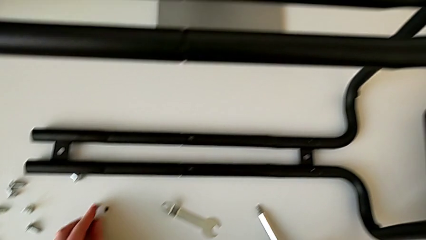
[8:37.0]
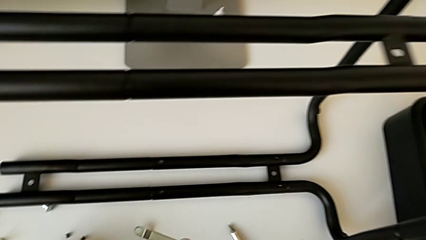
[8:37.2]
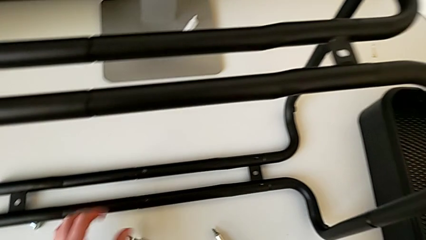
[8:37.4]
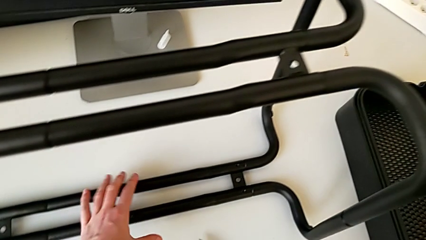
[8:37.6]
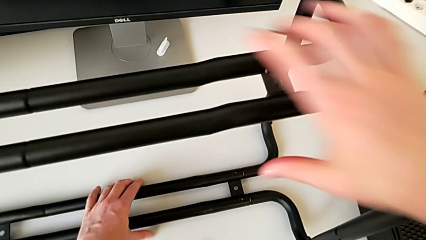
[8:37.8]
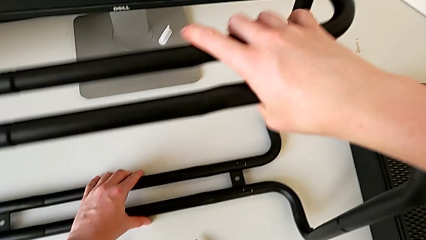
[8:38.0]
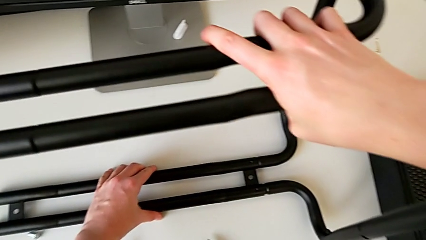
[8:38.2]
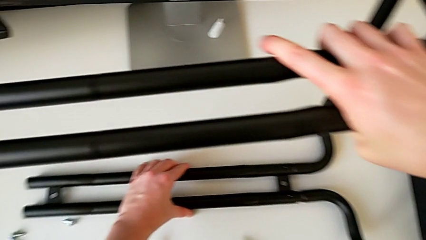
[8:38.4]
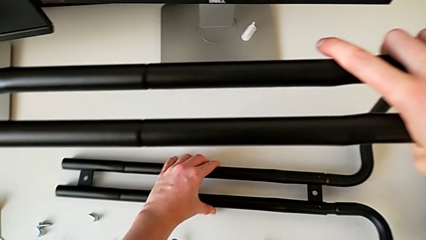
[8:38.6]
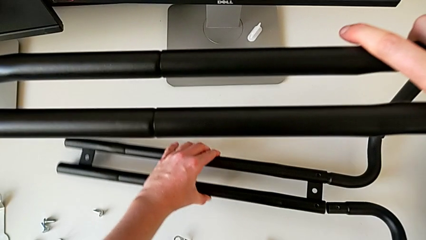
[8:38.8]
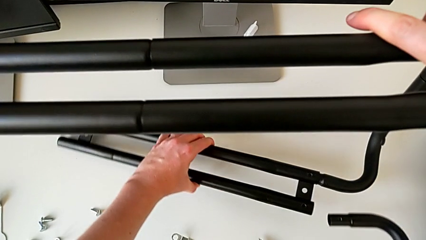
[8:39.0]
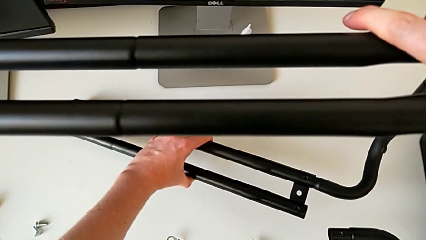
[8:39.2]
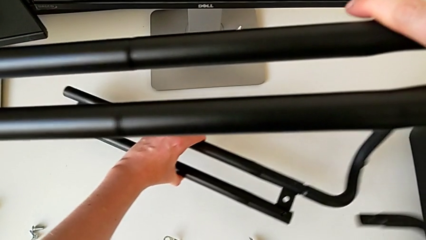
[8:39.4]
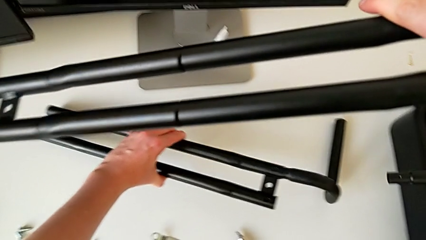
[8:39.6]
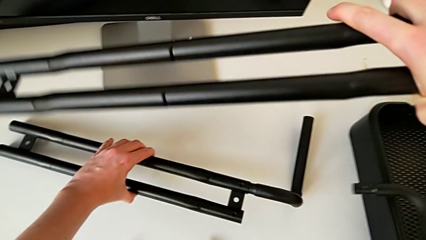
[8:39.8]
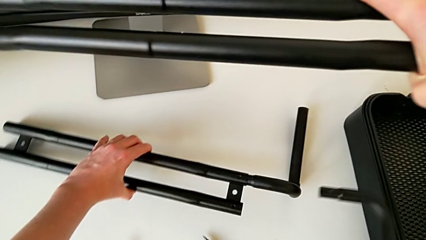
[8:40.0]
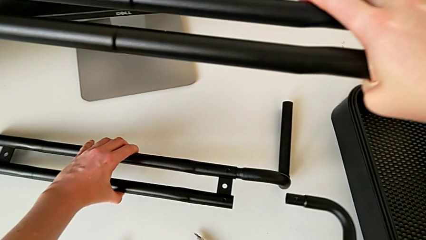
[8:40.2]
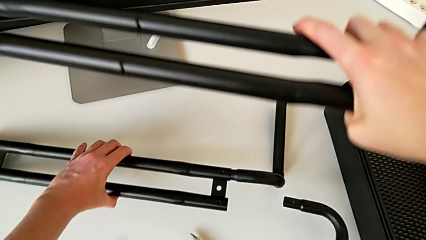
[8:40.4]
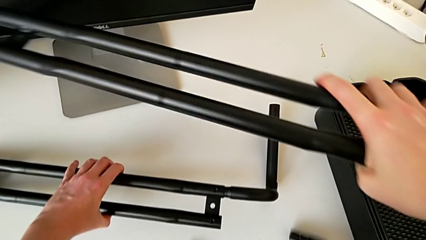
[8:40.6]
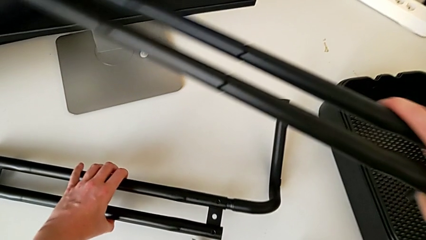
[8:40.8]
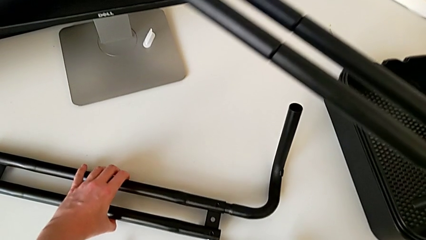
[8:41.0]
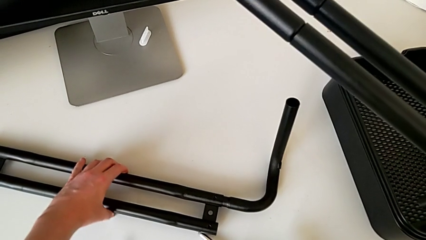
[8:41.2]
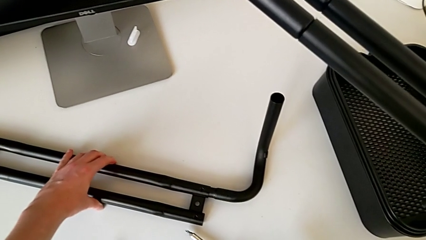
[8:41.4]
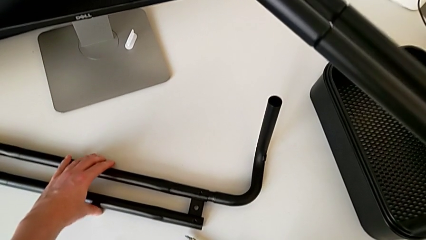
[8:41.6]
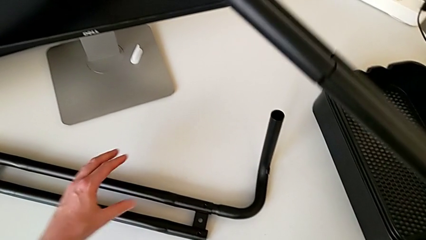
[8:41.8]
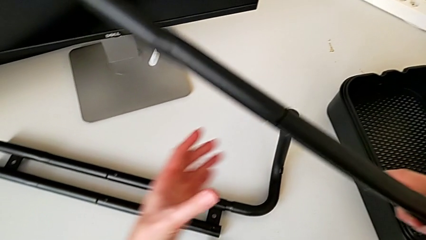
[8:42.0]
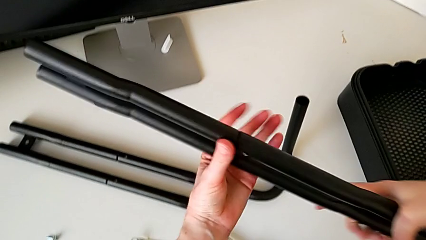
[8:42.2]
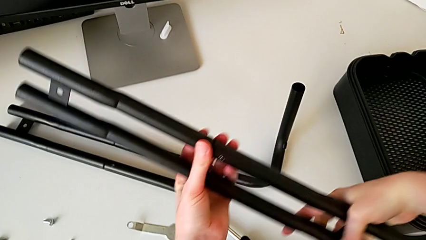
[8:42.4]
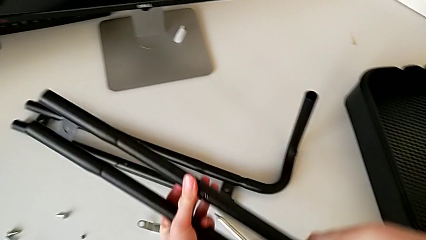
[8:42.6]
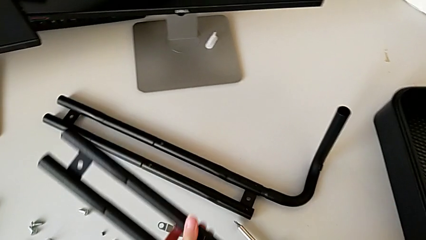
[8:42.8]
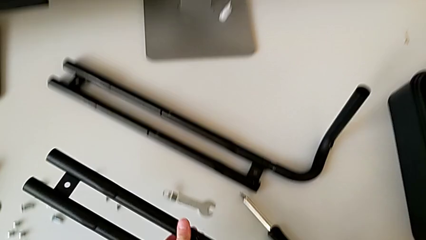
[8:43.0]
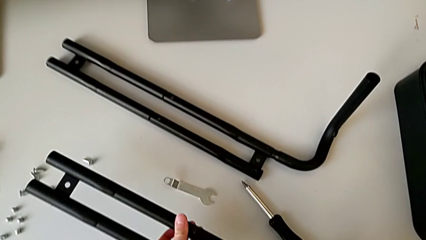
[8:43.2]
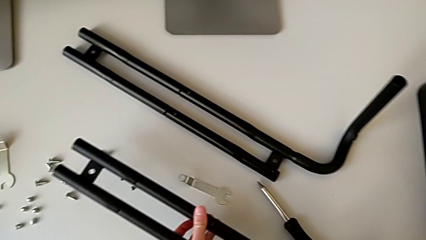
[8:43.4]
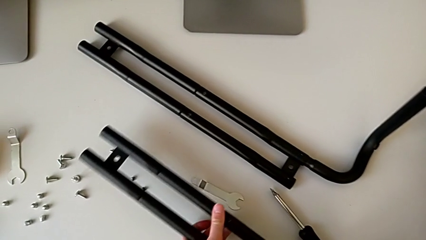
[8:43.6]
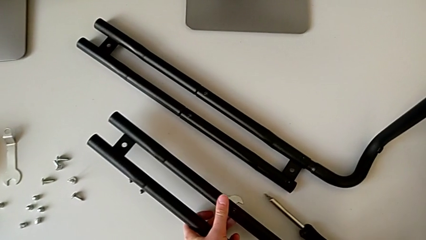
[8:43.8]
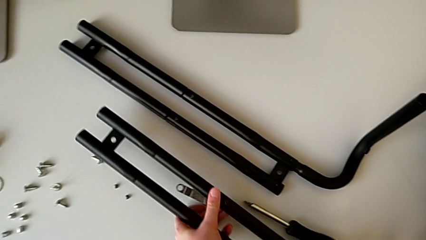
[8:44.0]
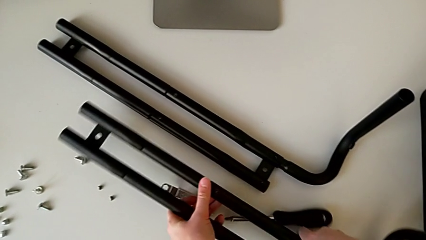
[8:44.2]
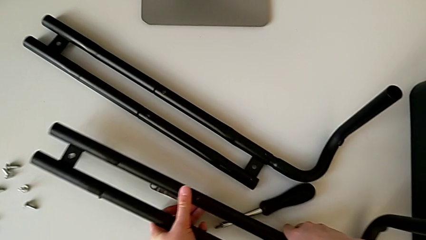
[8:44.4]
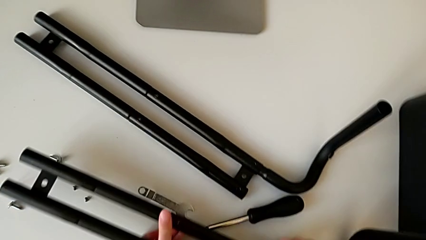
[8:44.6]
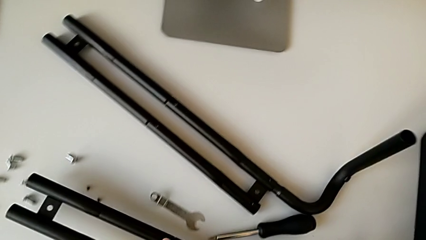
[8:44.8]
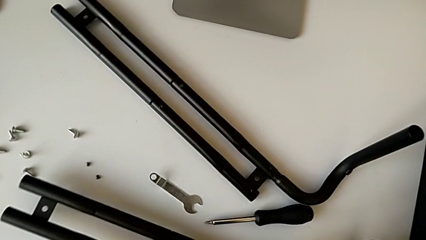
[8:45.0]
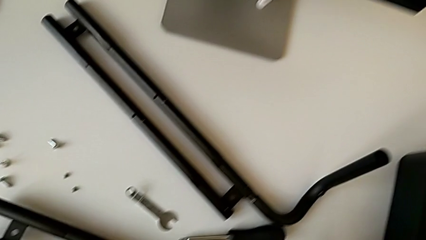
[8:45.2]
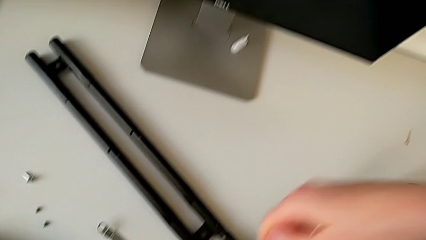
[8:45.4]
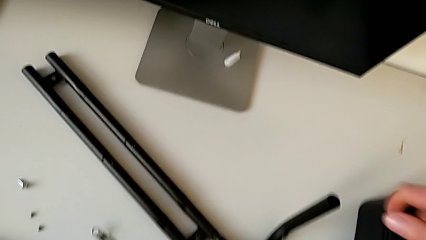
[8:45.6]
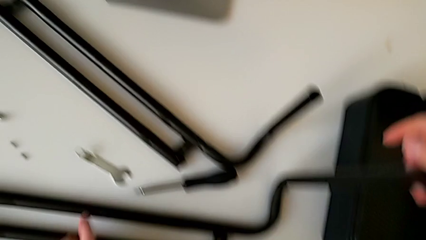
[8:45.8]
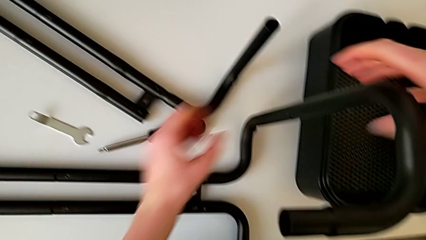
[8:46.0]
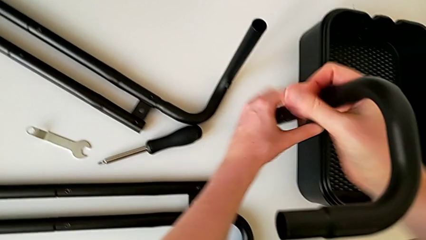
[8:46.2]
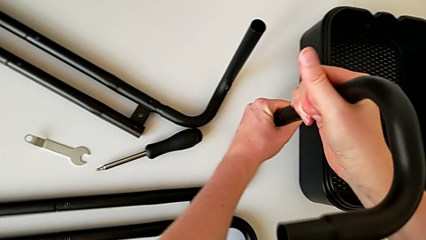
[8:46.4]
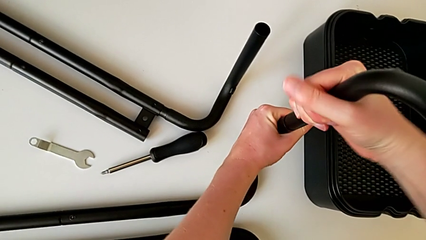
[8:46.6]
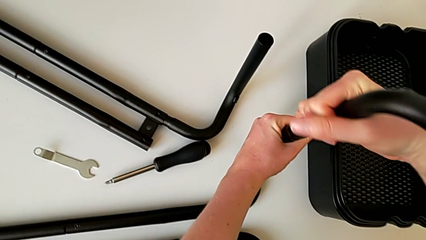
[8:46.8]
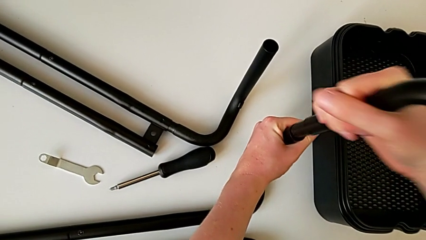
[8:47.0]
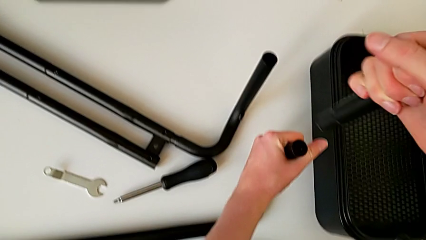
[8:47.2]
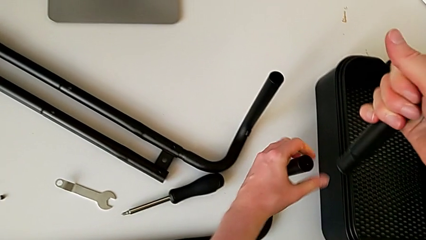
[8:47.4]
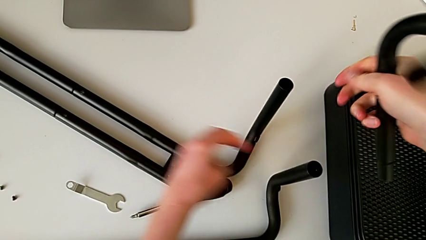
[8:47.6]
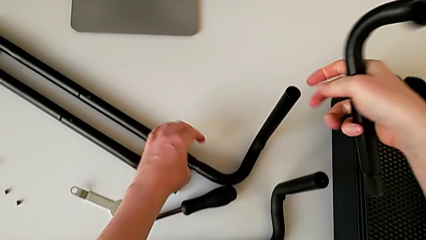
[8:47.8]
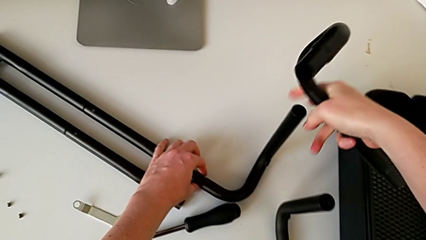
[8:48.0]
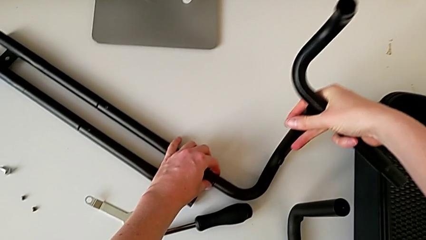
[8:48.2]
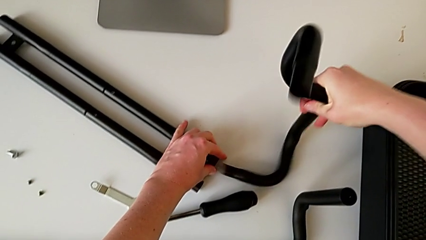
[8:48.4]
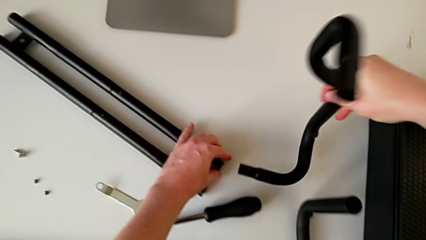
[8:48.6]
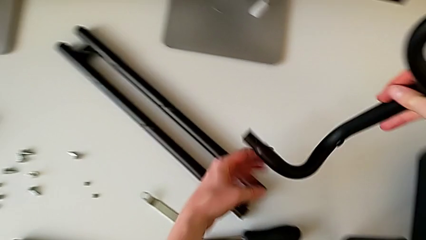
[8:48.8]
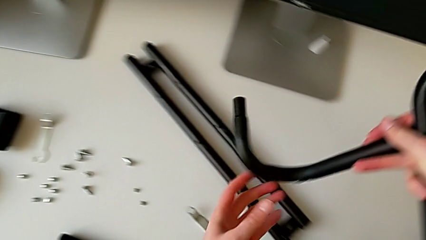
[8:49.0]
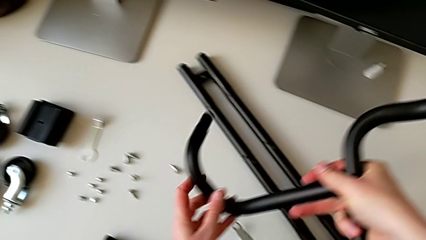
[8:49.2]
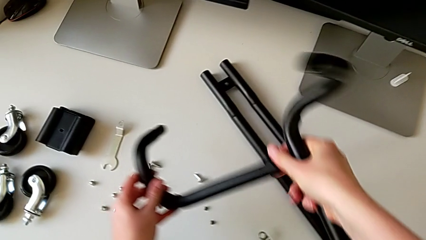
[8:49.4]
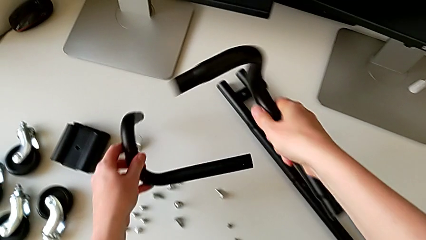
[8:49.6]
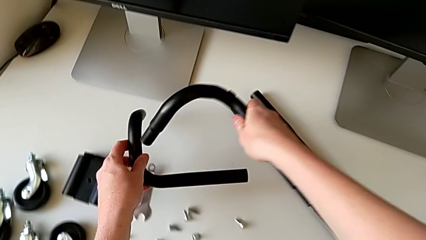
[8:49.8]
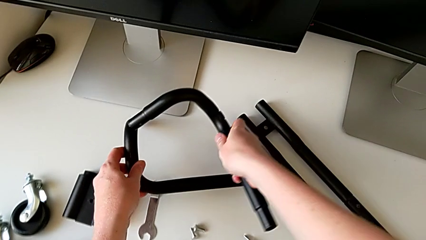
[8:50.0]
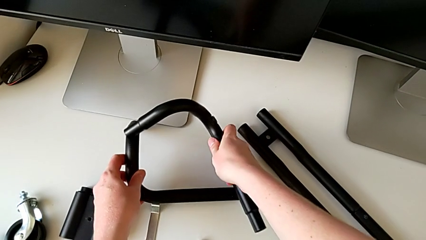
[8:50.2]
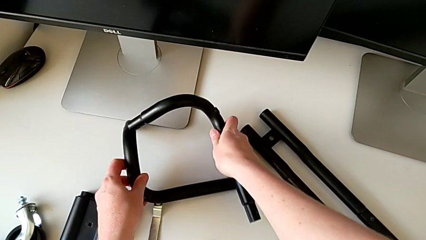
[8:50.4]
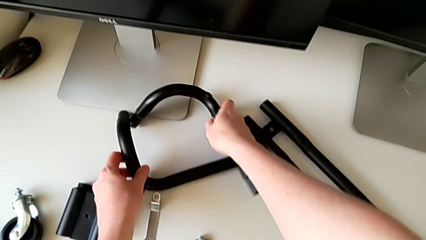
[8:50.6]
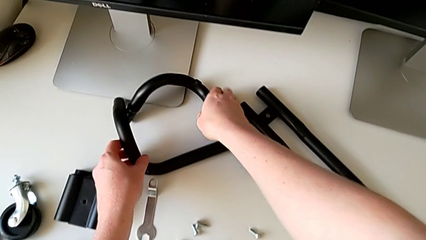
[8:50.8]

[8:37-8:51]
The camera wearer is unscrewing the black bars. They withdraw the half frame, place the leg, disassemble the half frame and place the leg.

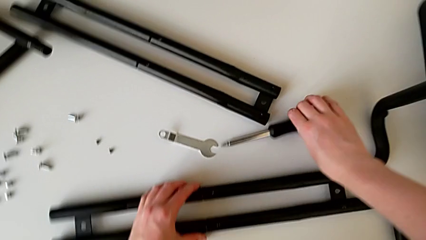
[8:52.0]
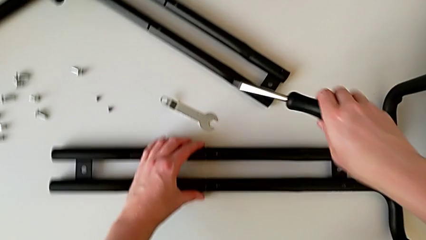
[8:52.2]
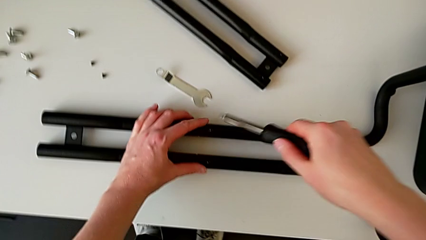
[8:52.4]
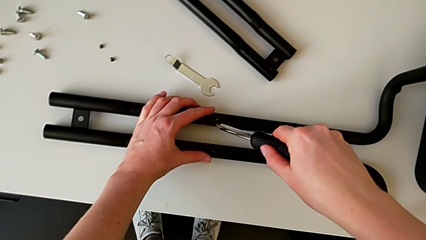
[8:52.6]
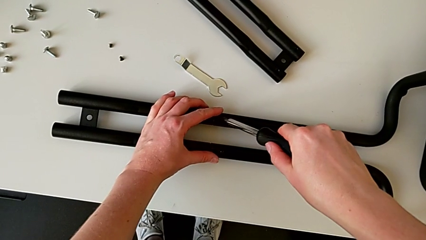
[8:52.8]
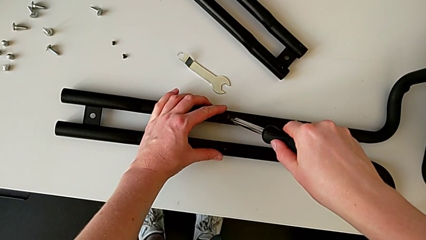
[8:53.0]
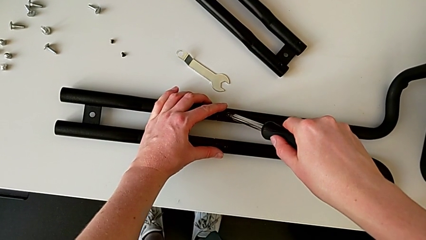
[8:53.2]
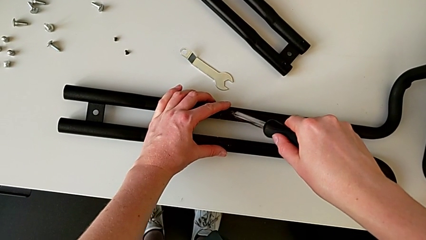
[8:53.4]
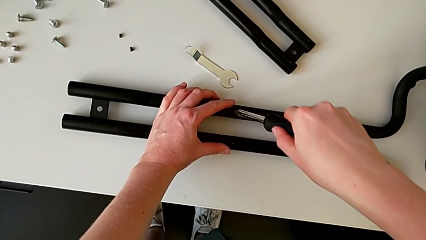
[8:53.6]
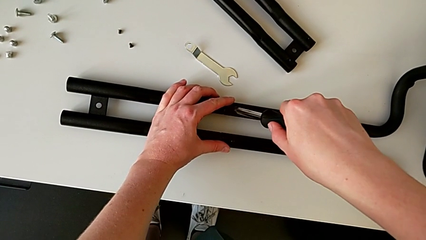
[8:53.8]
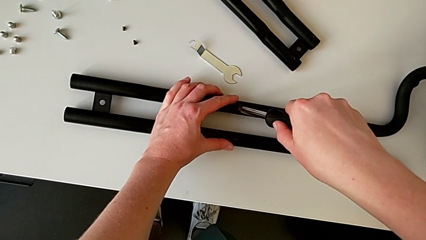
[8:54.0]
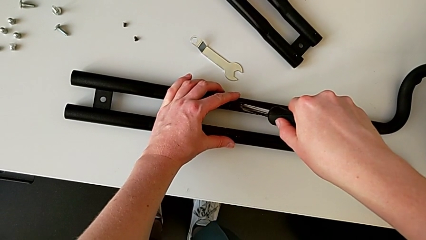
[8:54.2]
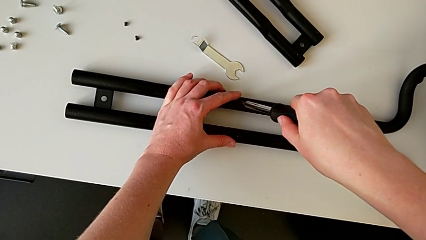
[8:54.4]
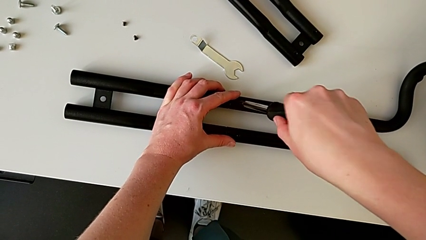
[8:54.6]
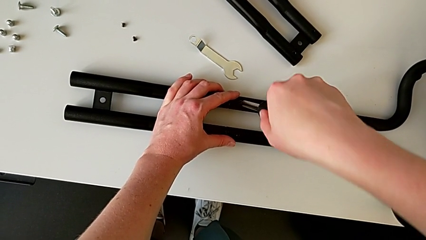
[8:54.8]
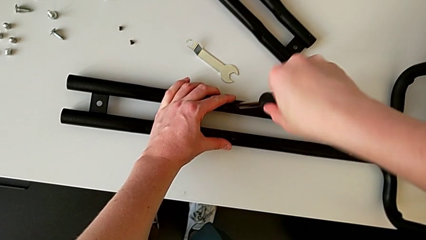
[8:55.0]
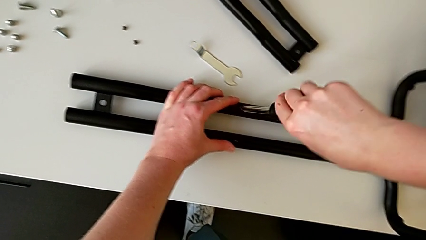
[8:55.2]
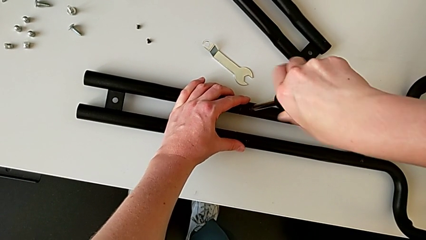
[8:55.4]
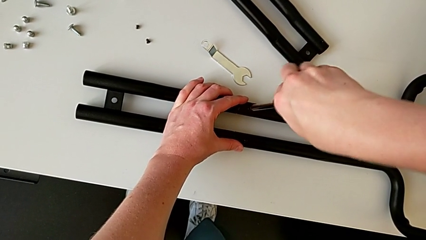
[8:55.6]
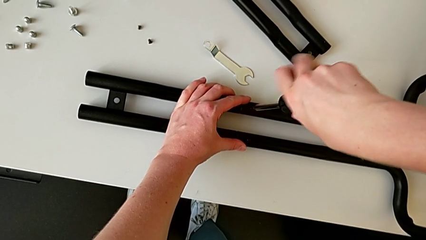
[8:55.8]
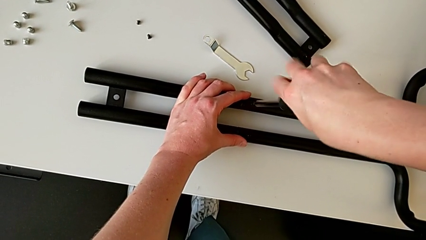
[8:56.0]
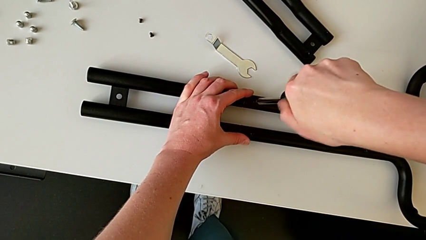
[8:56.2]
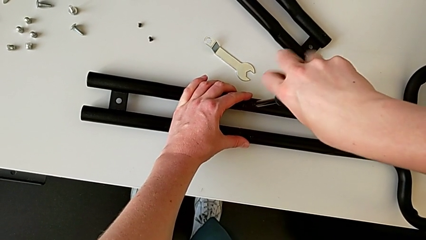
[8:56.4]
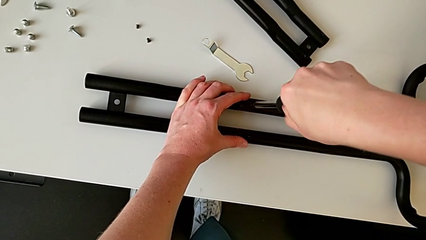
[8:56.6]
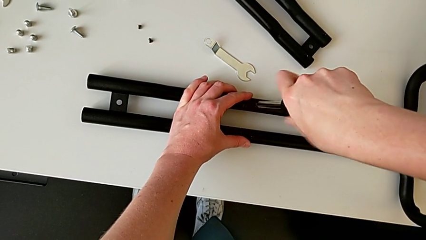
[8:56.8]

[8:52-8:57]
The camera wearer is unscrewing the bar and the base frame. They begin to unscrew the third half frame.
